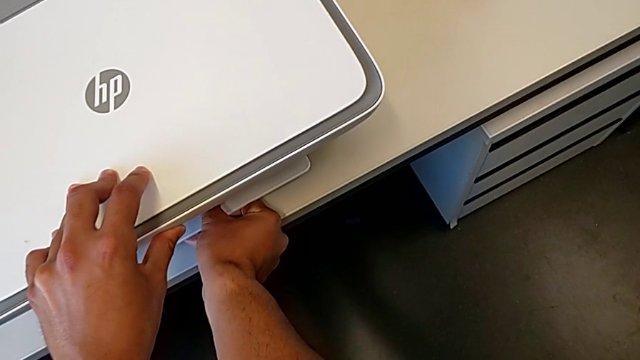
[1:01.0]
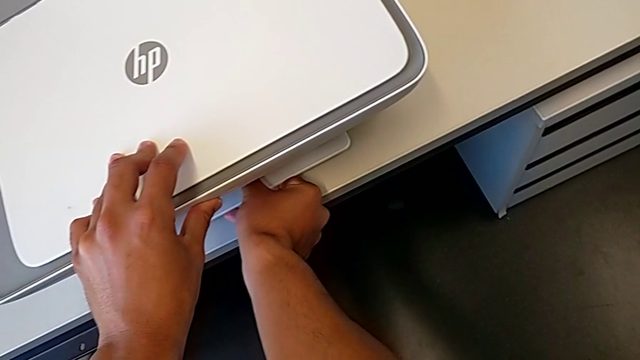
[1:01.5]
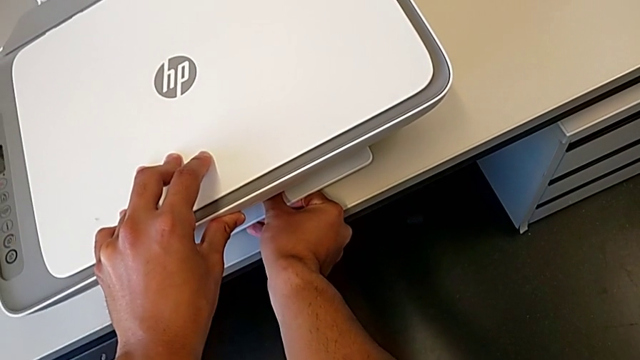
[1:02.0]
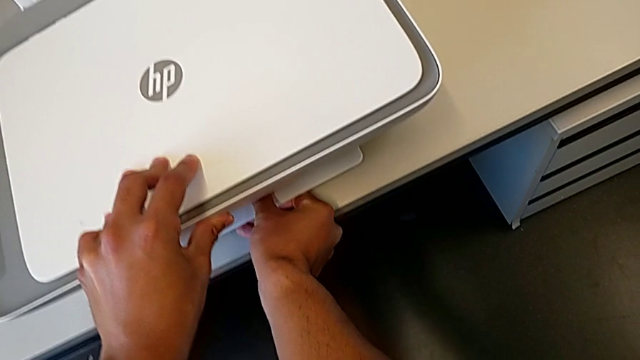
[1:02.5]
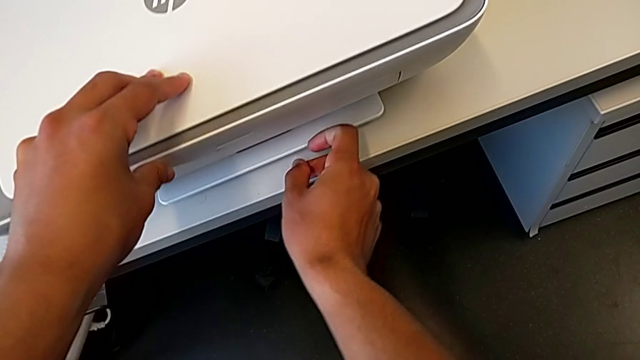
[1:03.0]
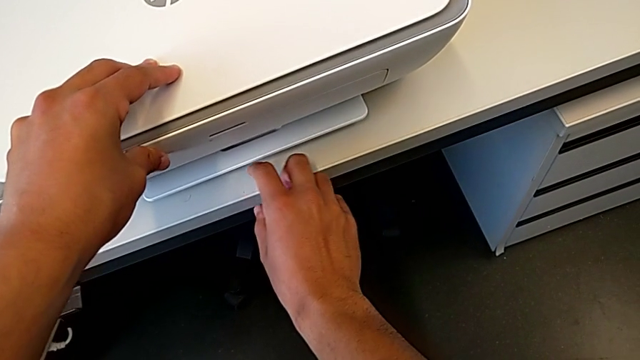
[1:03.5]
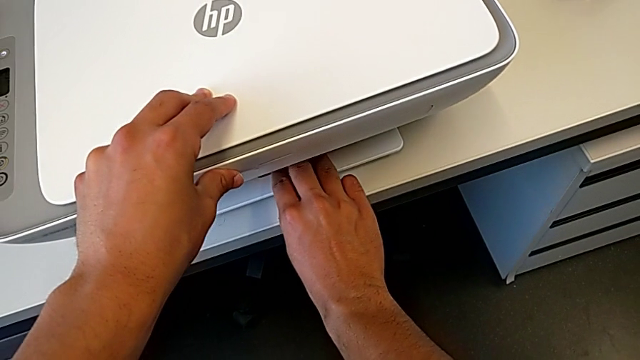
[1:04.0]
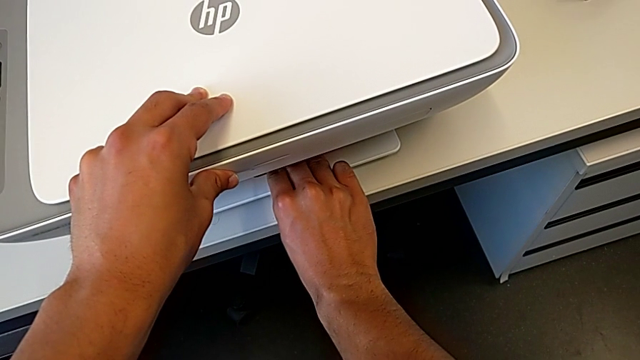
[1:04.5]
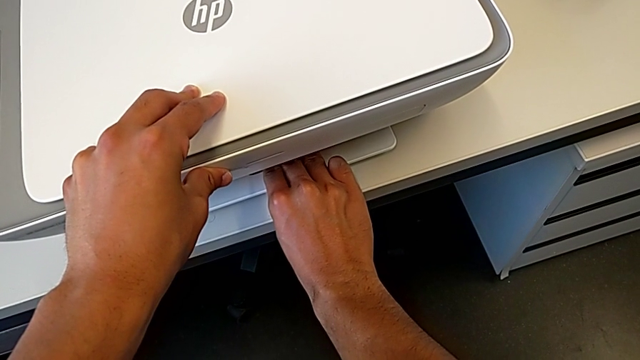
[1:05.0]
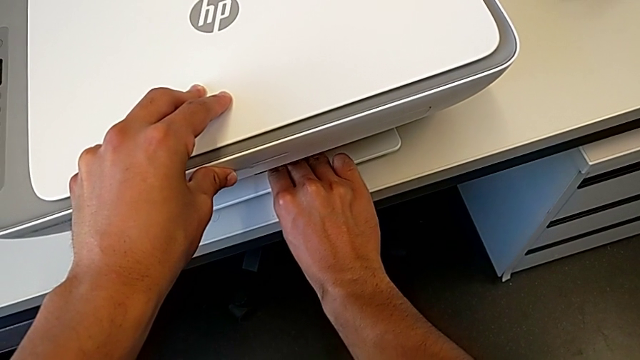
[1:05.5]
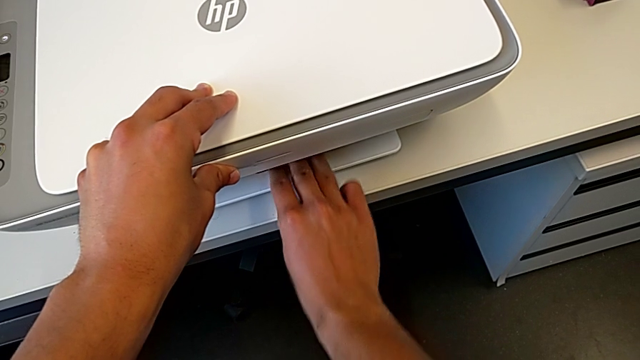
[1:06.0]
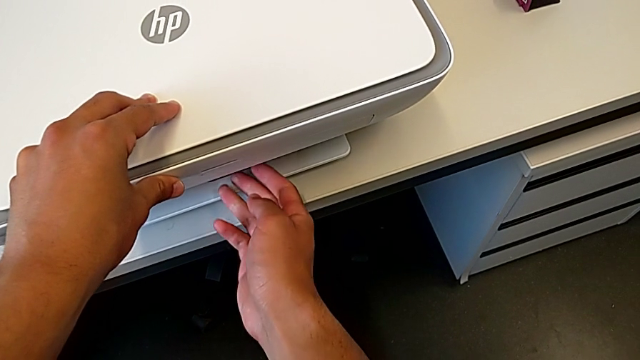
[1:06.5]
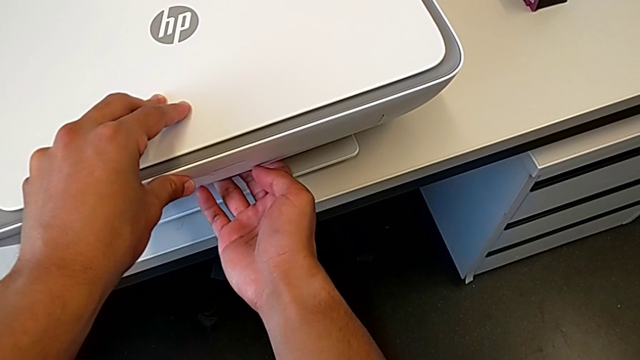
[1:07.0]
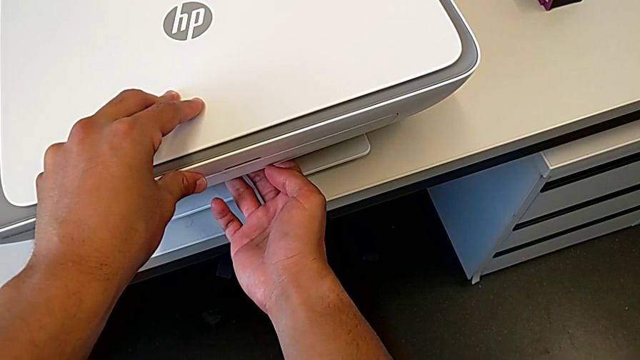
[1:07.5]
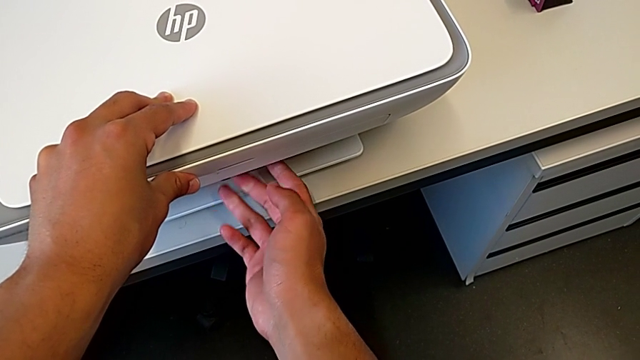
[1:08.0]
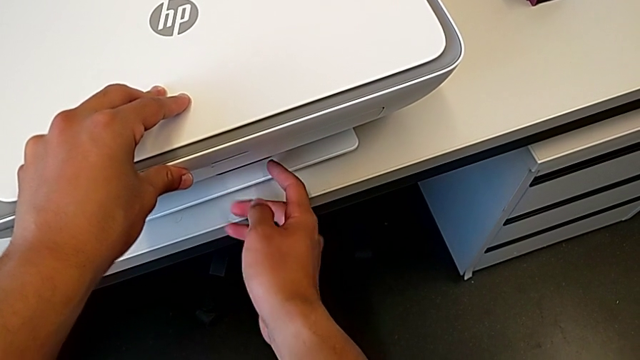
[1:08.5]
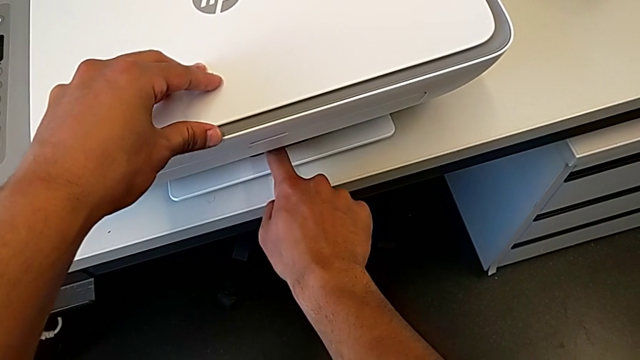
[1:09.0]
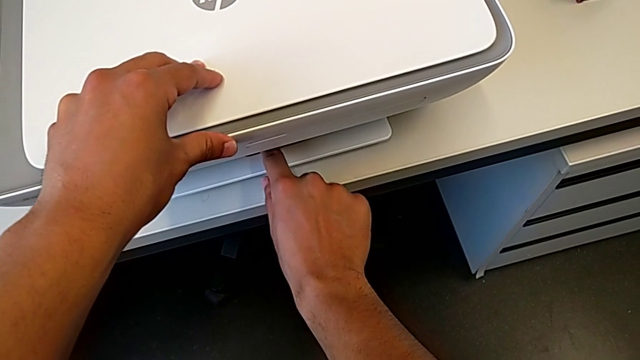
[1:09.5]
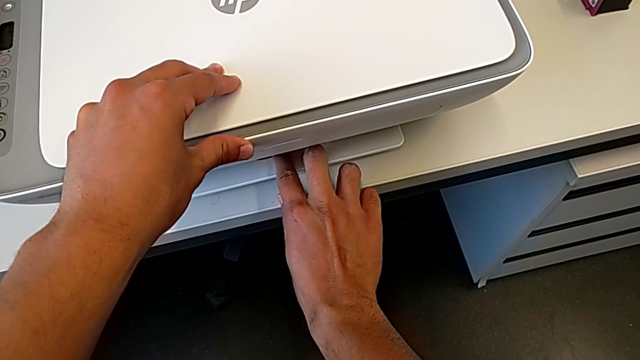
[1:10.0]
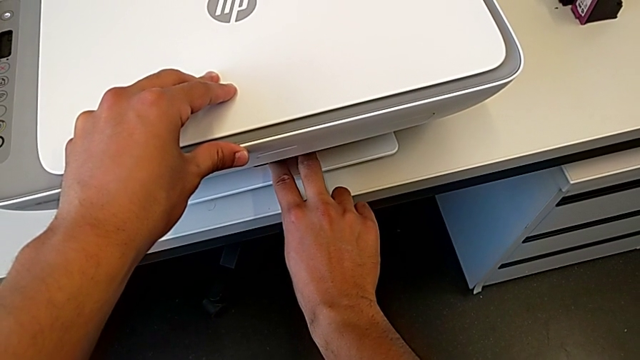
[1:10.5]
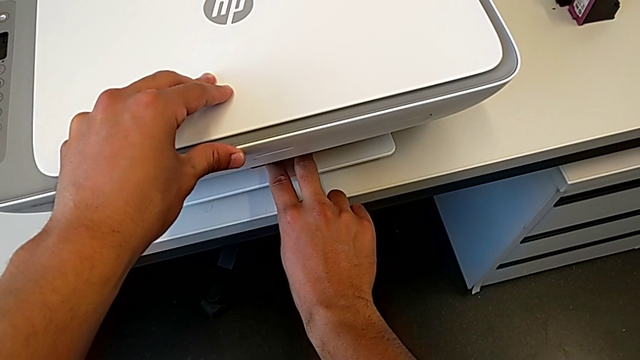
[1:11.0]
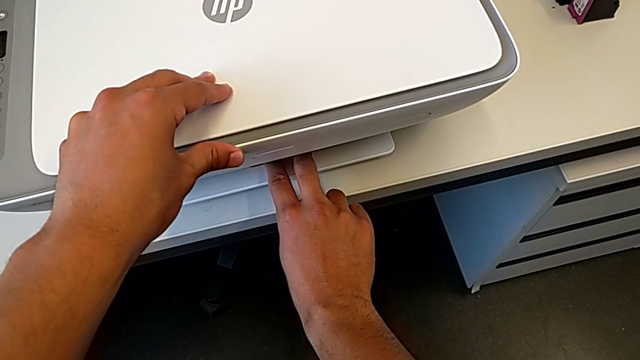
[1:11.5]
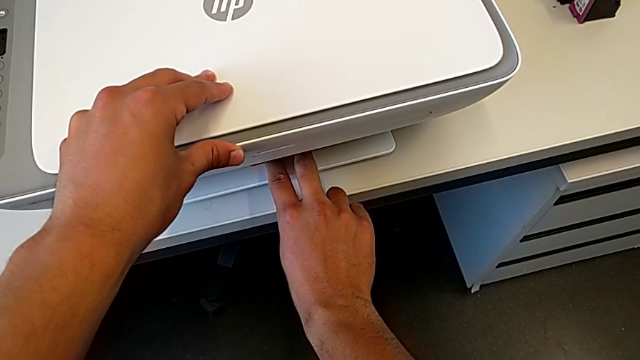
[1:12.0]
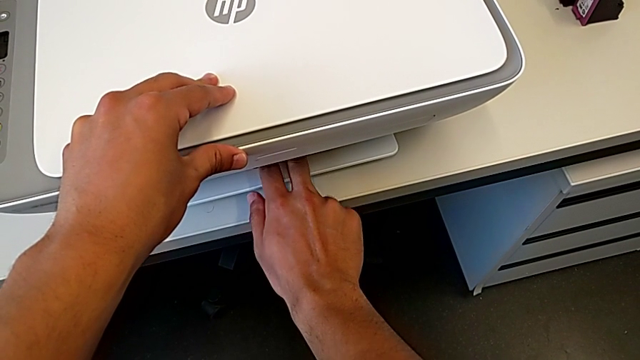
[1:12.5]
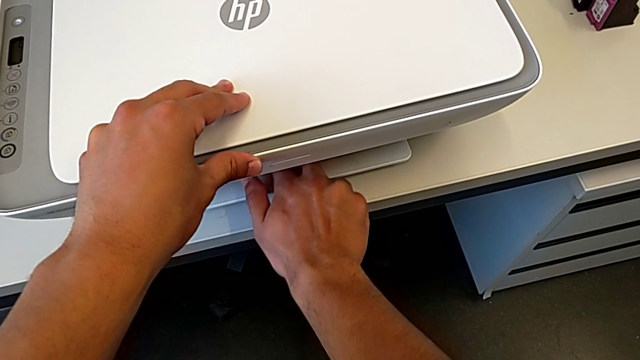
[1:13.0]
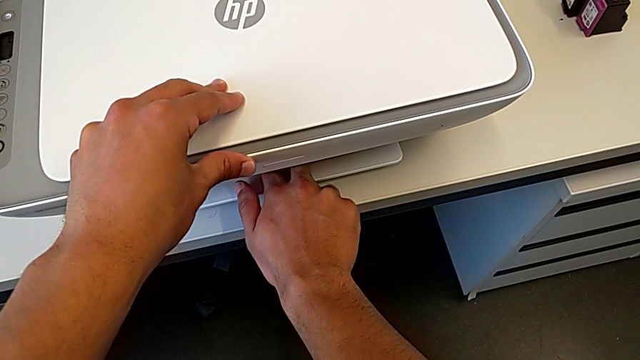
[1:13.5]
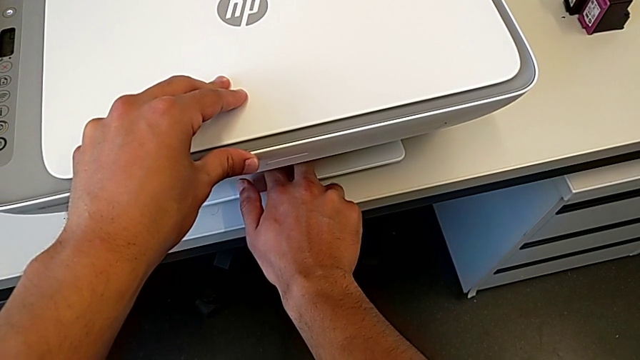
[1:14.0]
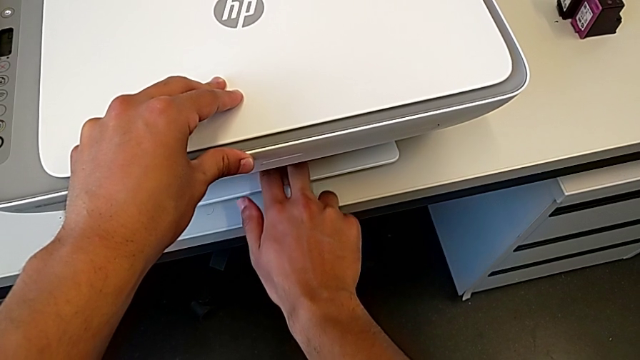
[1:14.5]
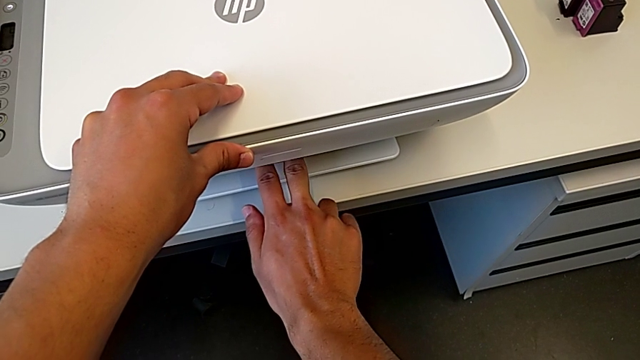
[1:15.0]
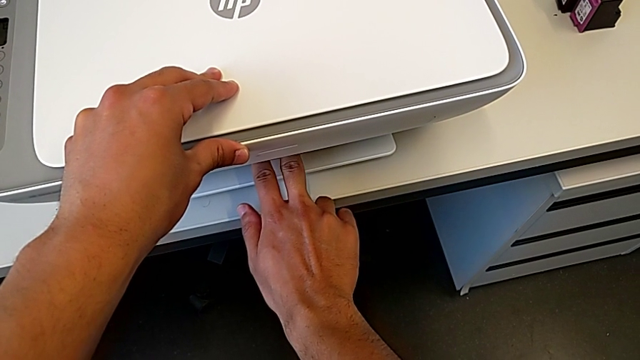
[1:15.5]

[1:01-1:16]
The camera wearer is copying a paper from the printer. They grab the cartridge gate, grab the paper tray and begin to grab it.

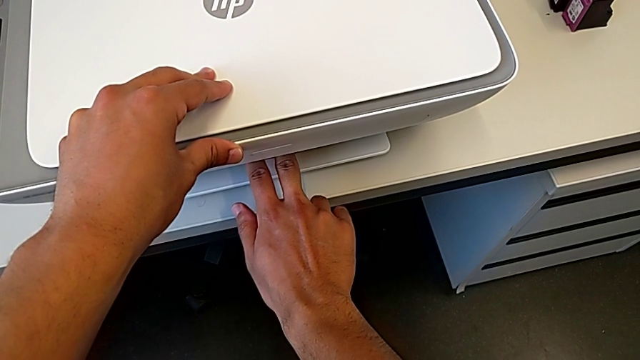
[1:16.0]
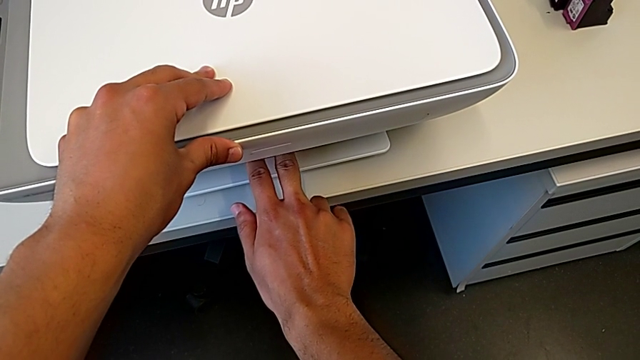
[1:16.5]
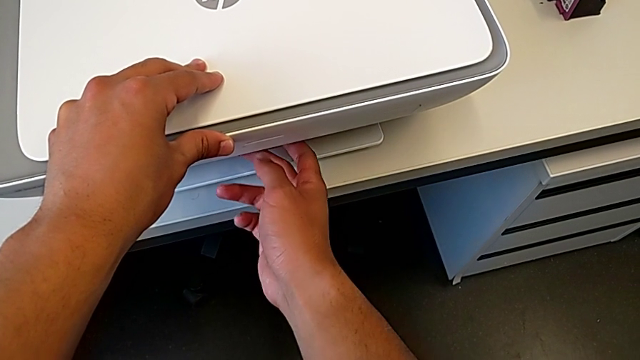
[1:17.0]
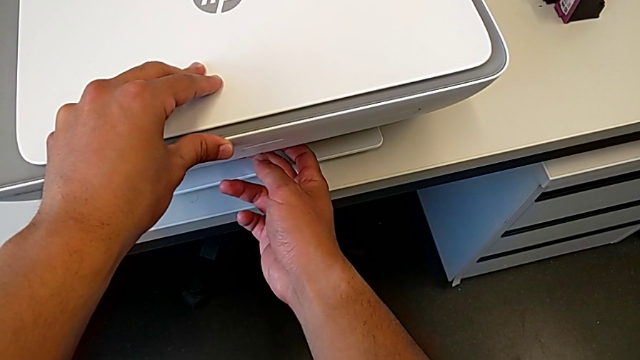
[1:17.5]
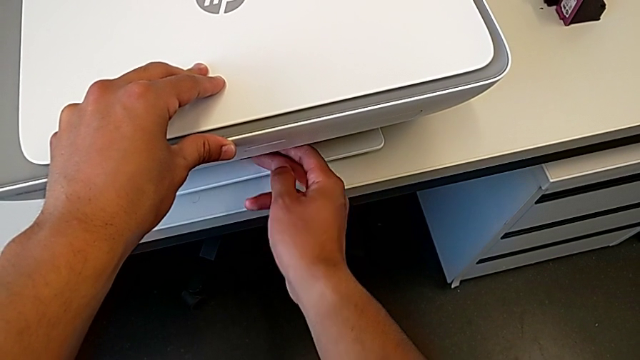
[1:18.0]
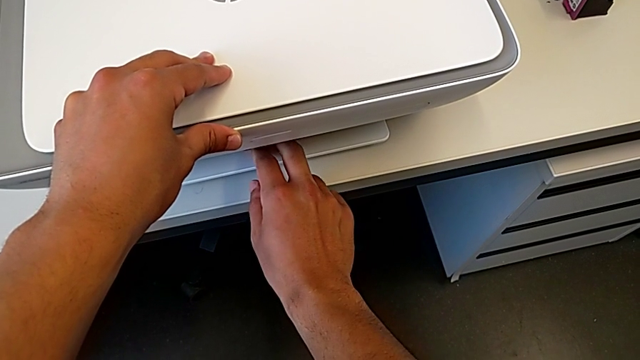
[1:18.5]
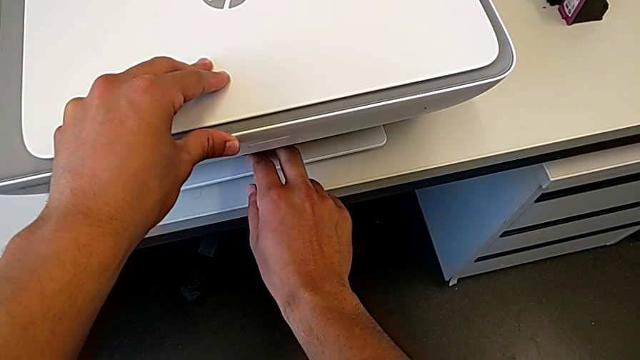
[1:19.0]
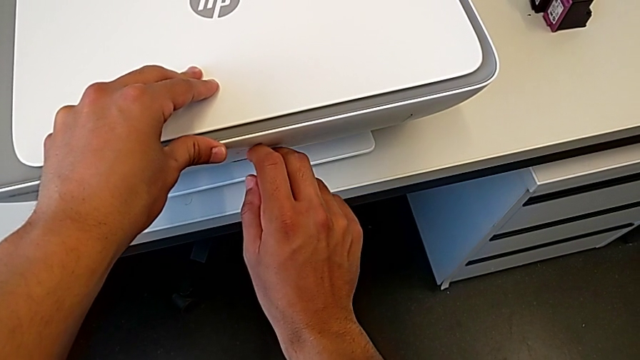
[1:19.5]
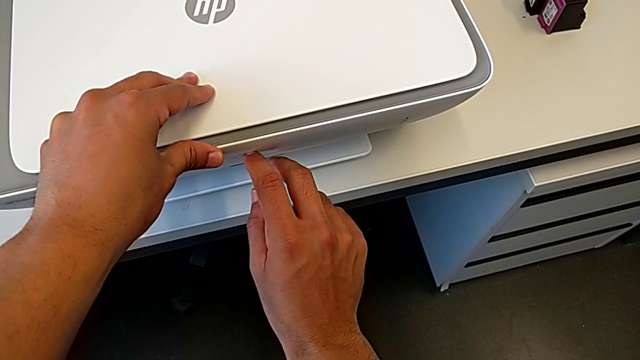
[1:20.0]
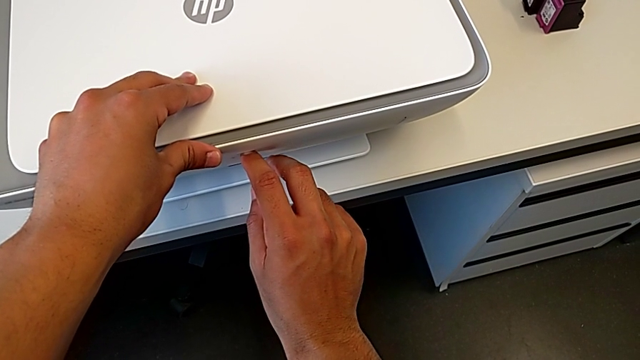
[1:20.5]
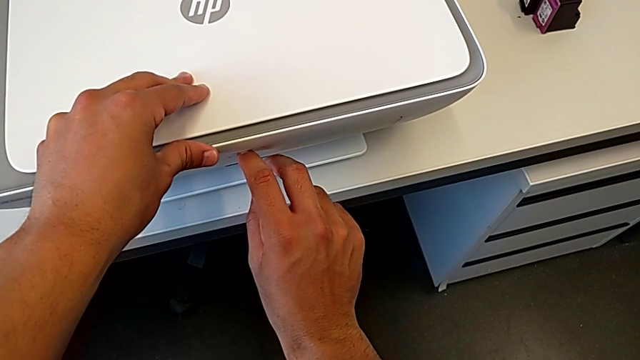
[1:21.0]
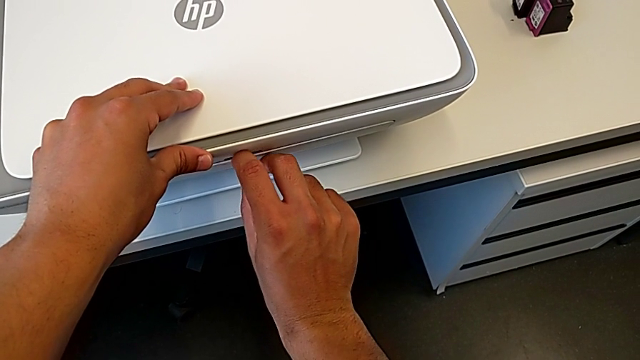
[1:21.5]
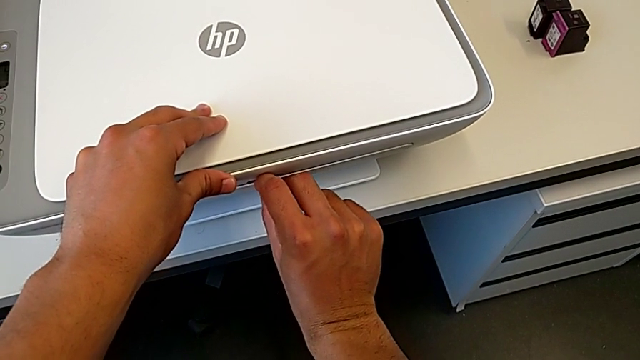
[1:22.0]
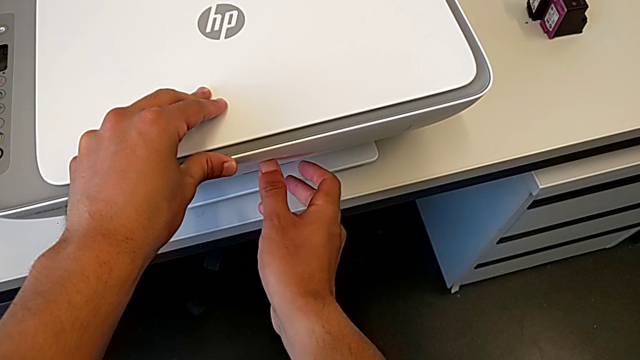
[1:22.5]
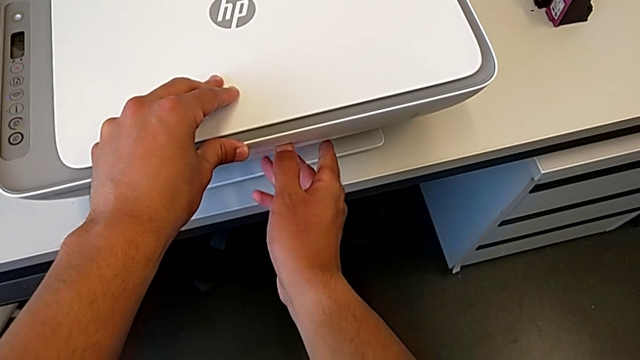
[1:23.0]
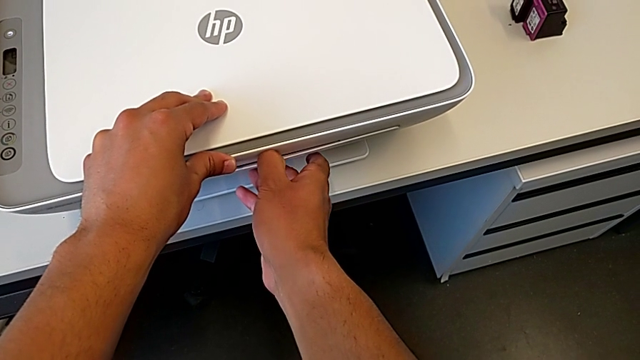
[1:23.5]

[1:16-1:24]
The camera wearer is copying a paper from the printer. They grab the paper tray twice.
